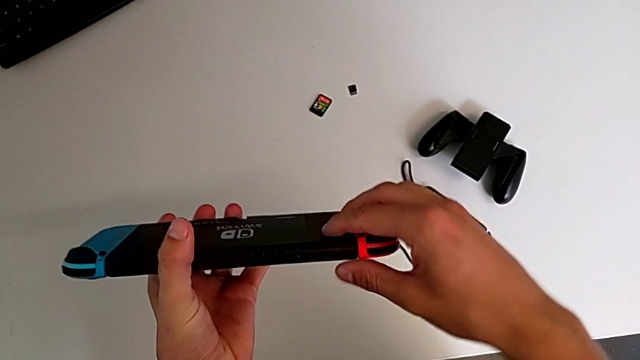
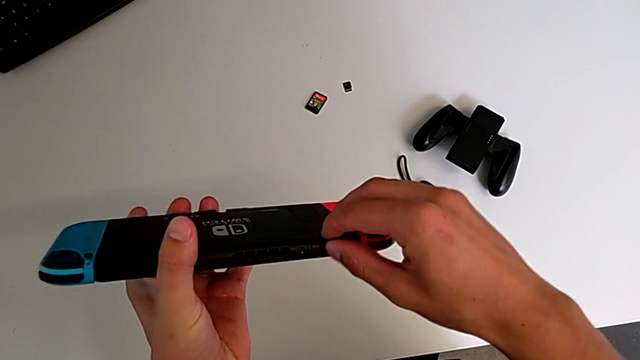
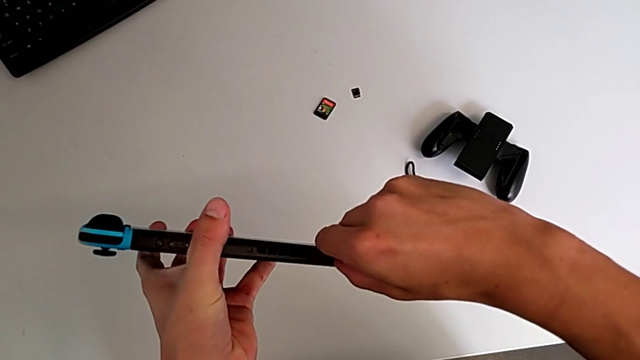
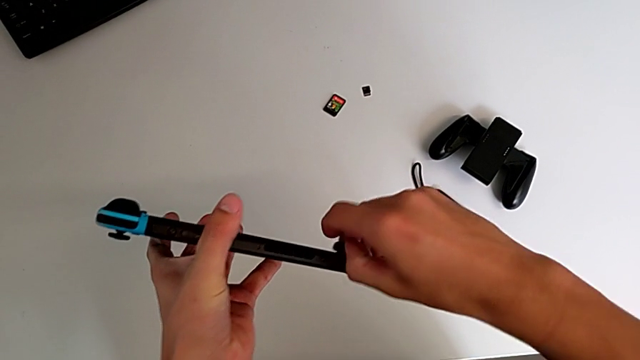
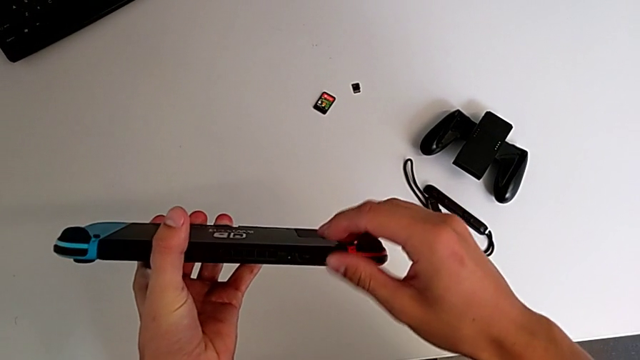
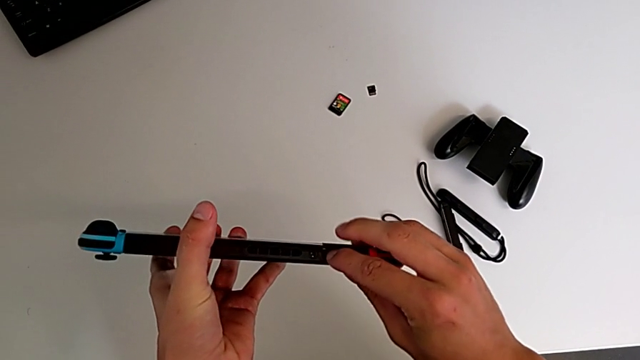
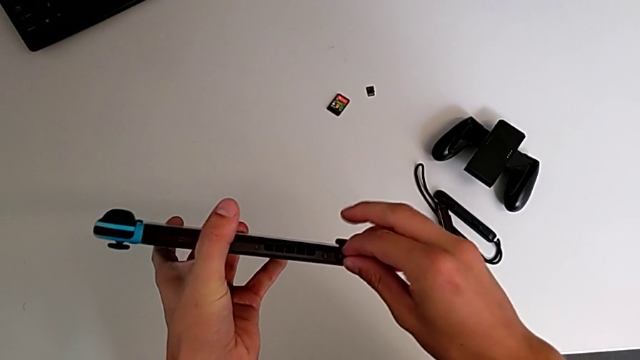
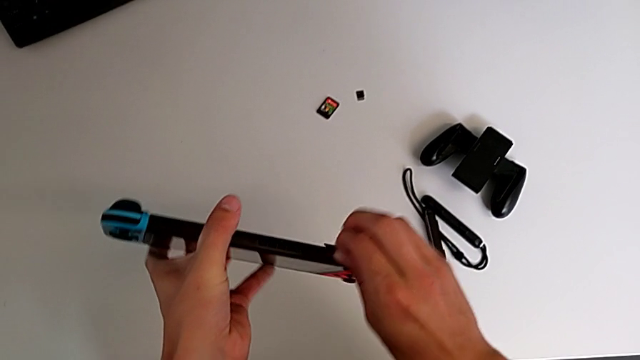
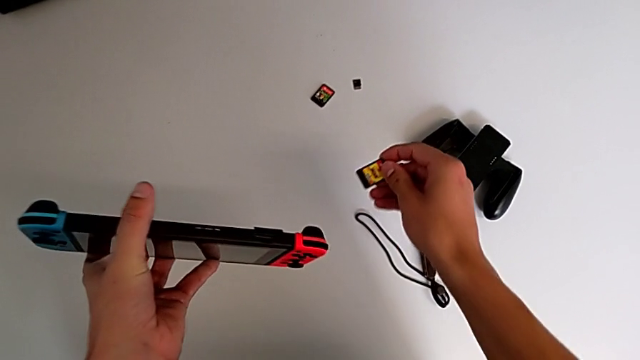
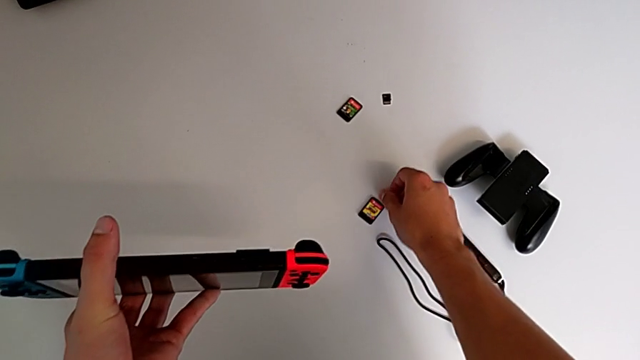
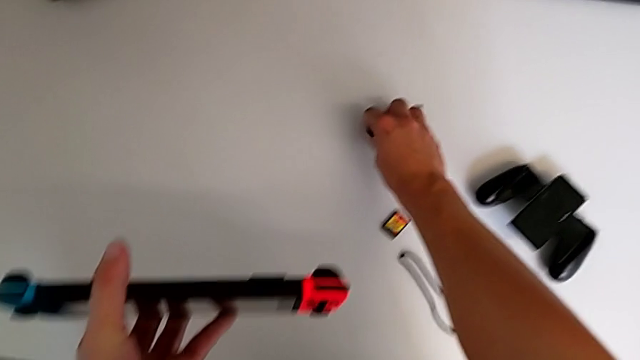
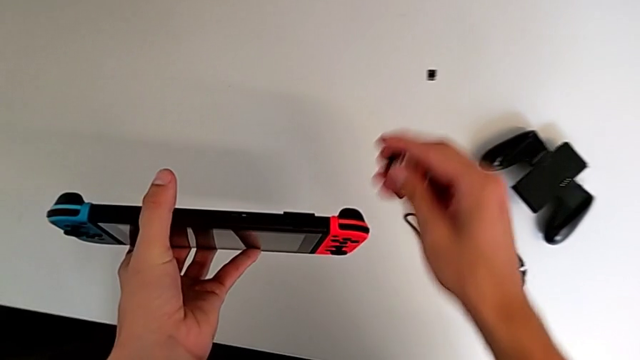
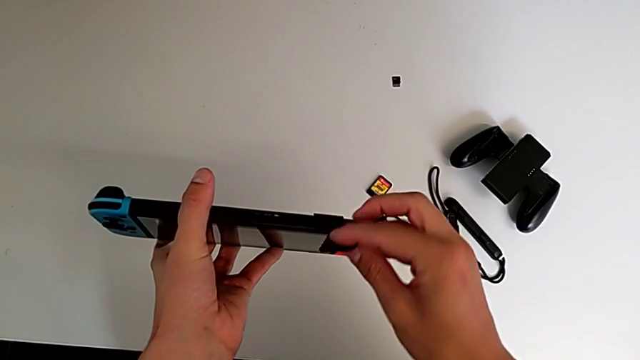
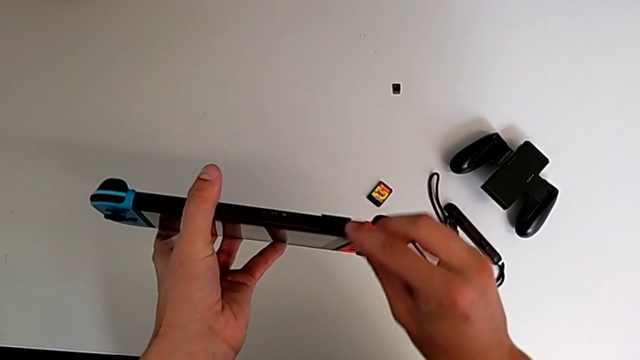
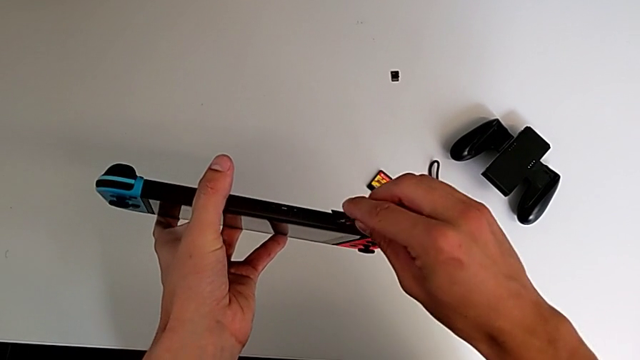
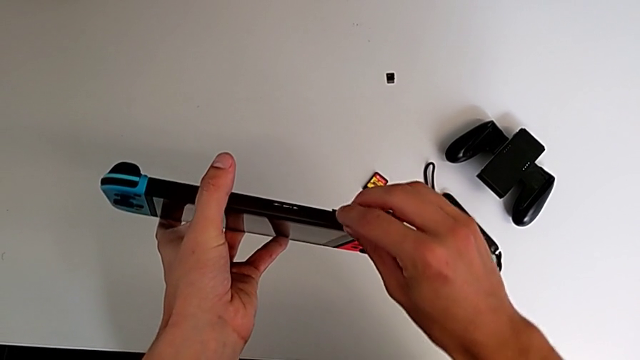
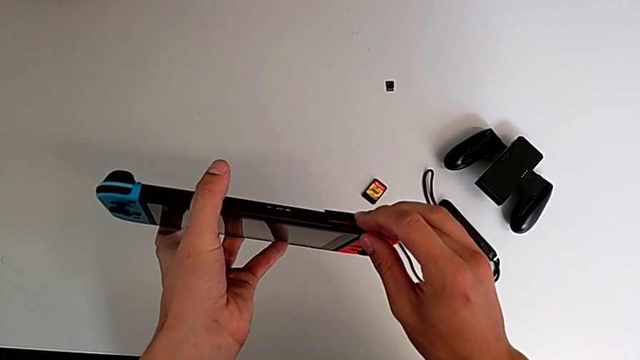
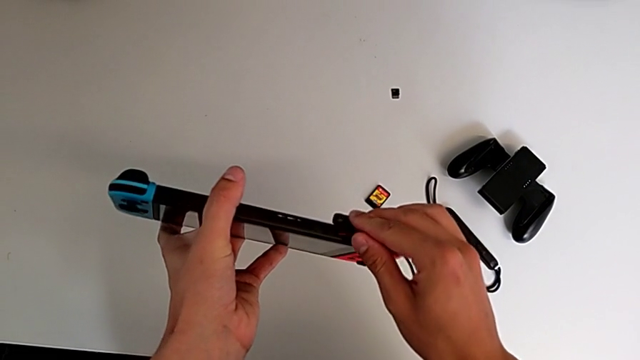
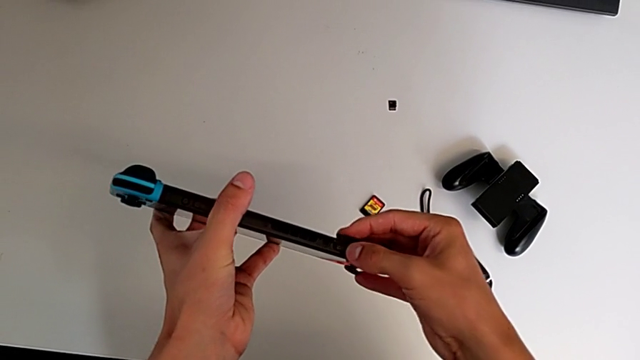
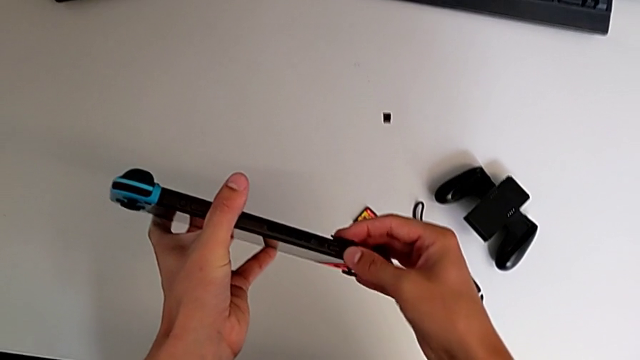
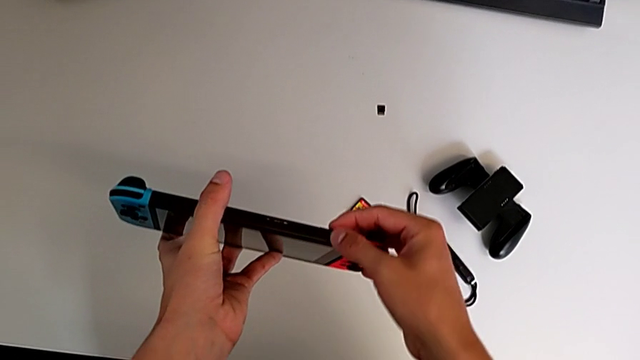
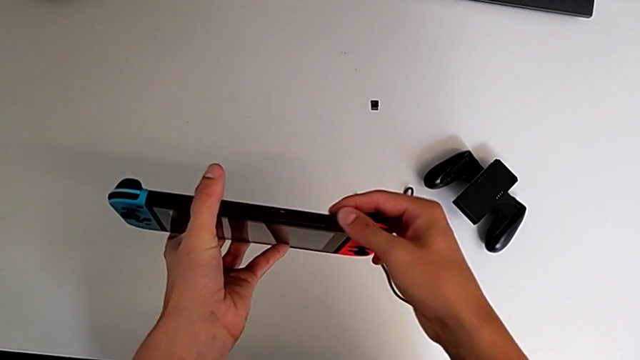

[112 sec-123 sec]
The camera wearer is exchanging the game card. They press the Nintendo Switch, open the game slot, withdraw the game card, grab it, insert it and close the game slot.

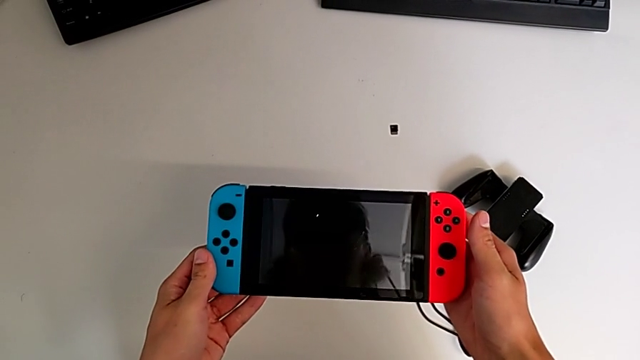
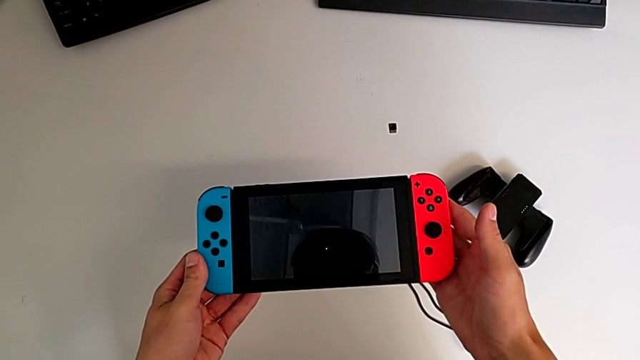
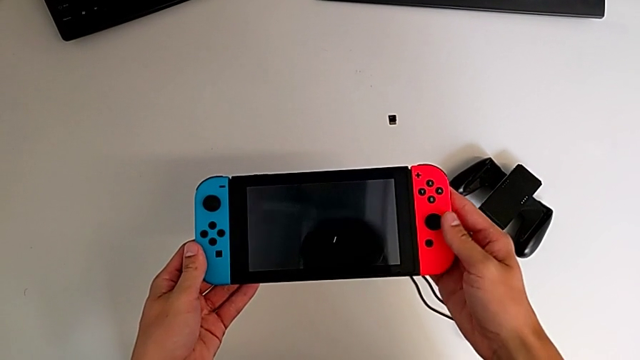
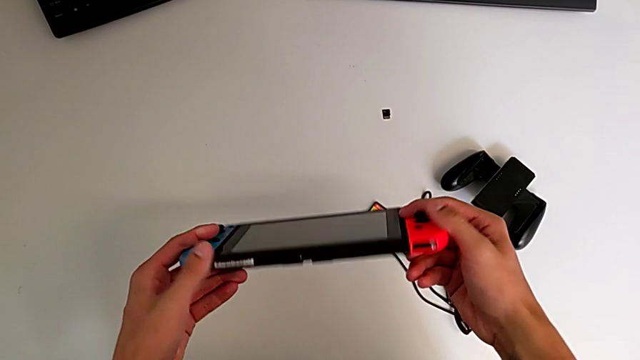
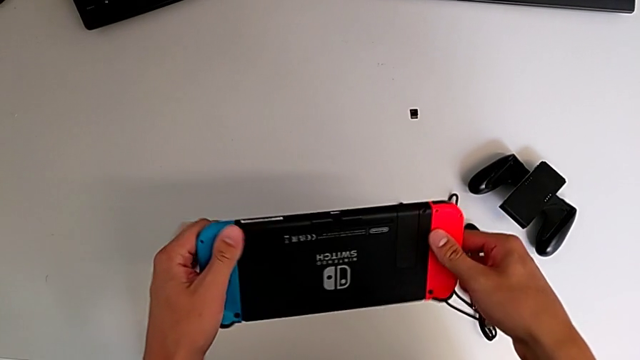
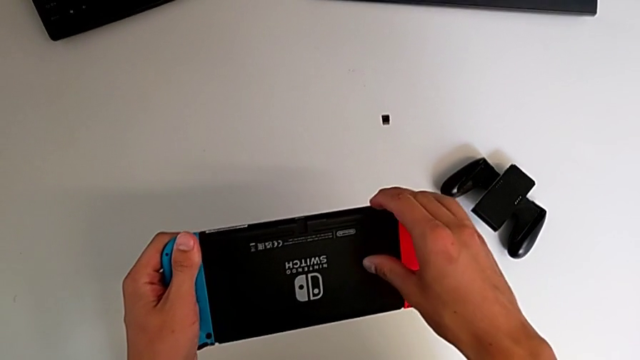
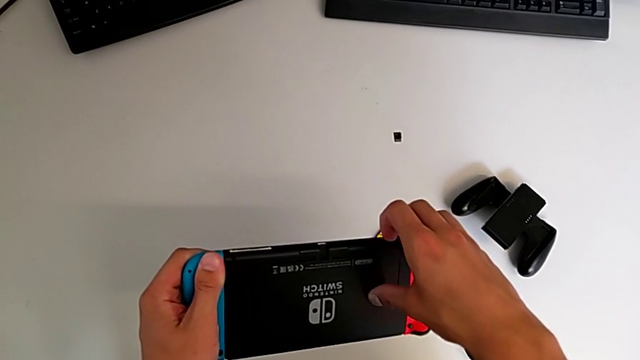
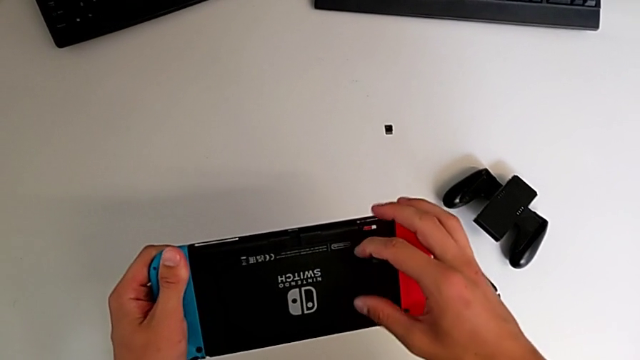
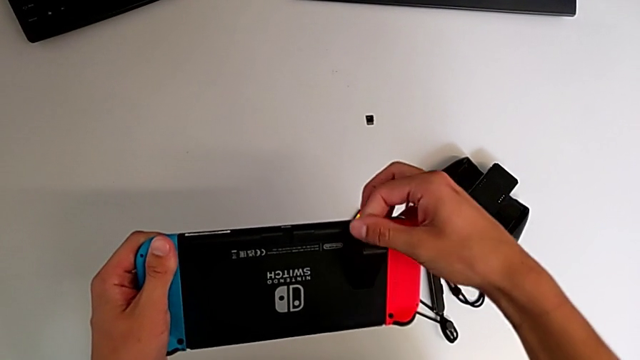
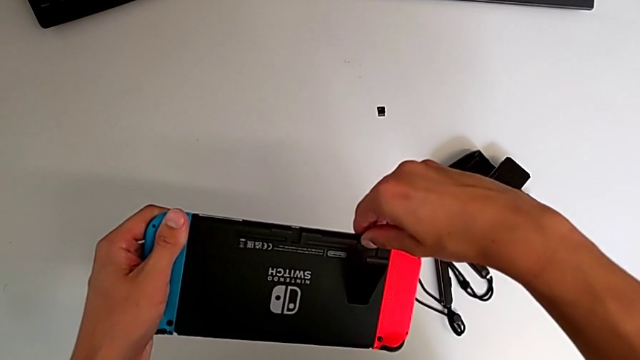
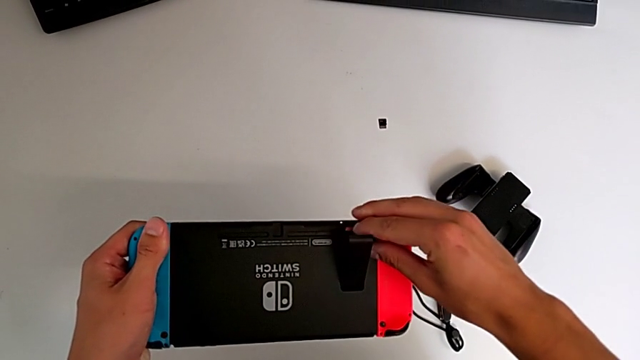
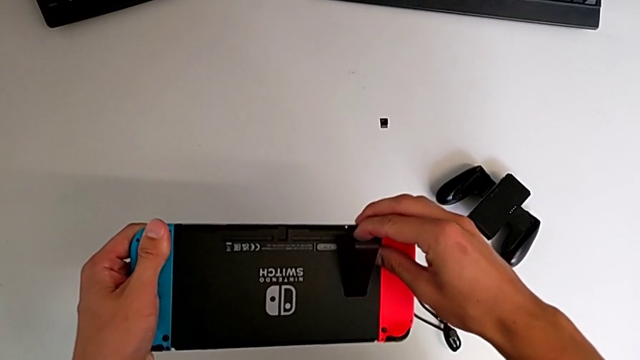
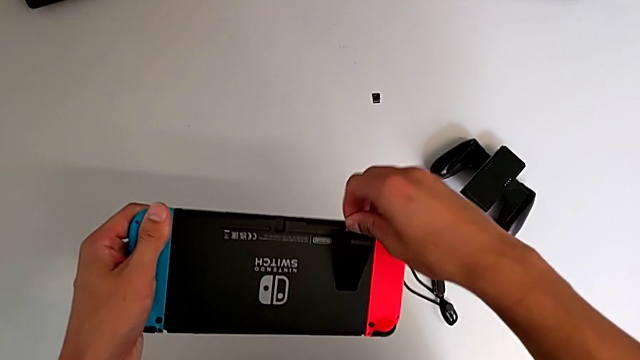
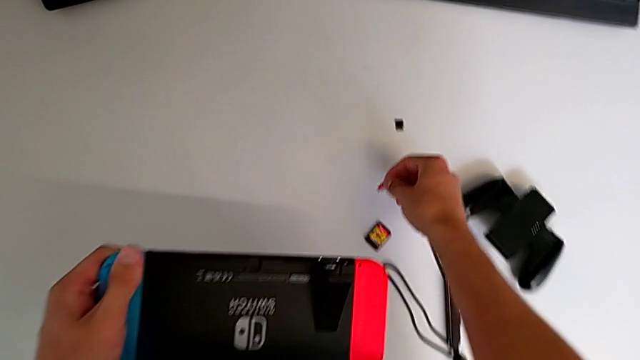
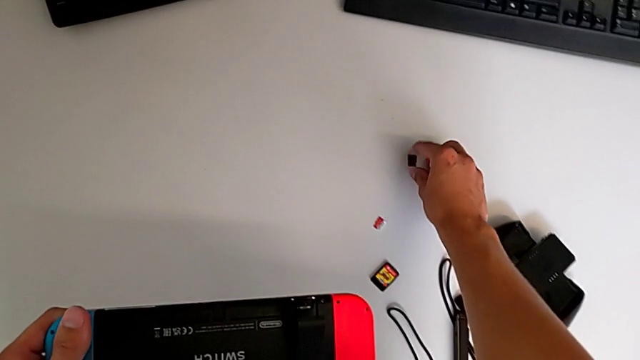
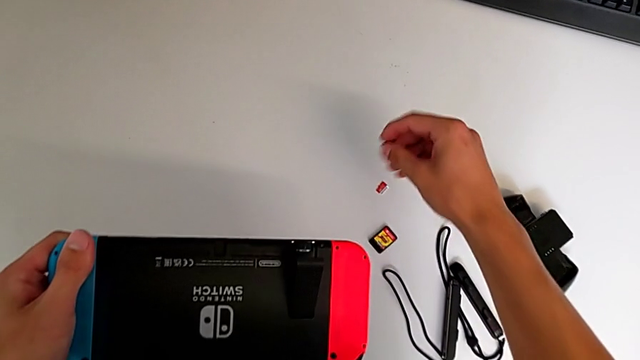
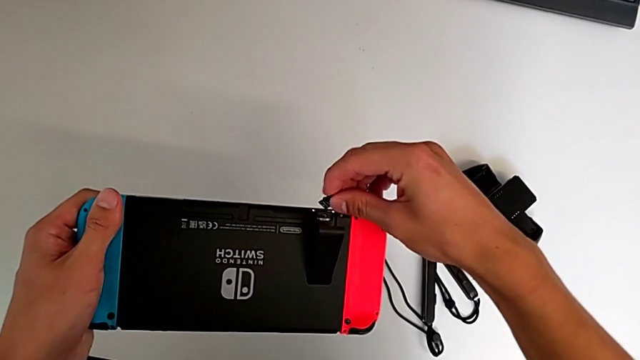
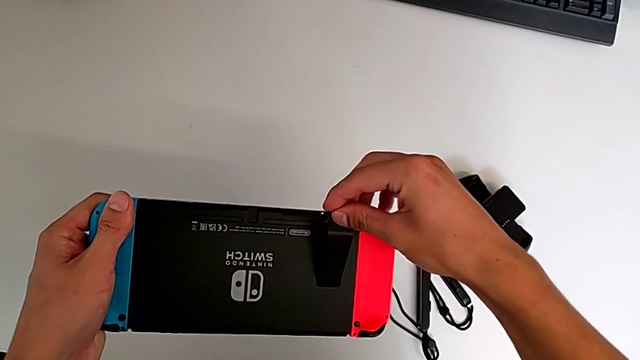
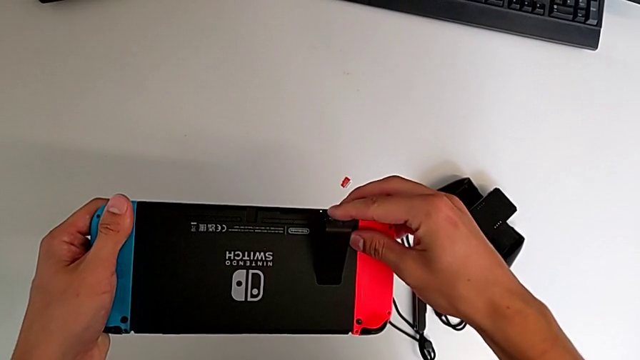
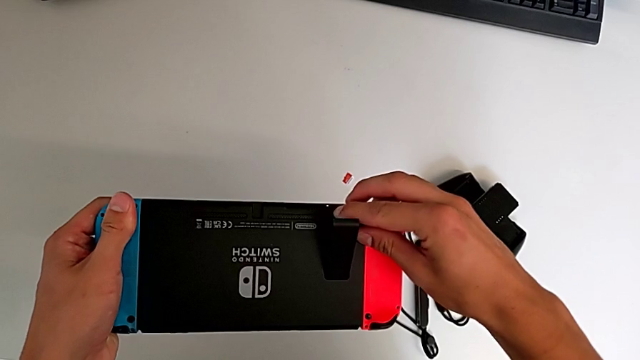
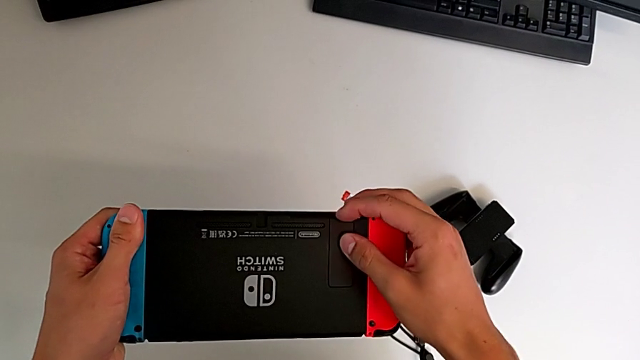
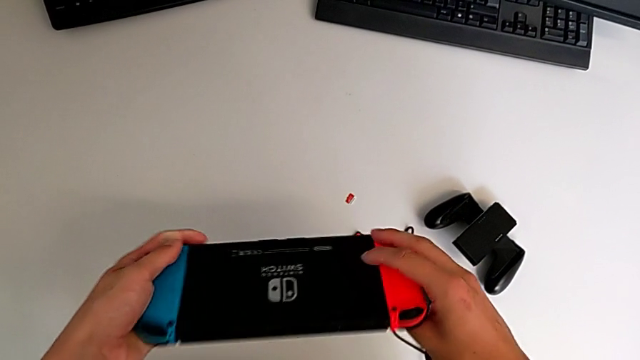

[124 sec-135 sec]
The camera wearer inserts a new SD card. They rotate the Nintendo Switch, open the kickstand, withdraw the SD card, grab the SD card and insert it.
